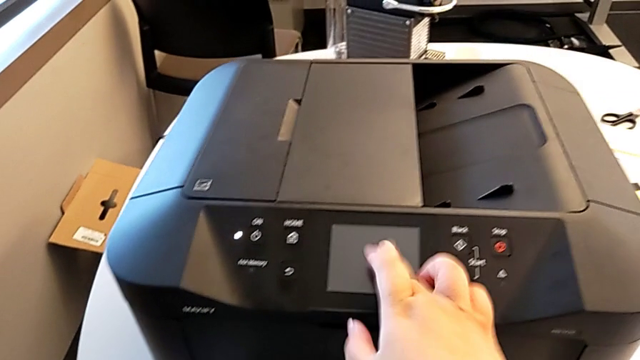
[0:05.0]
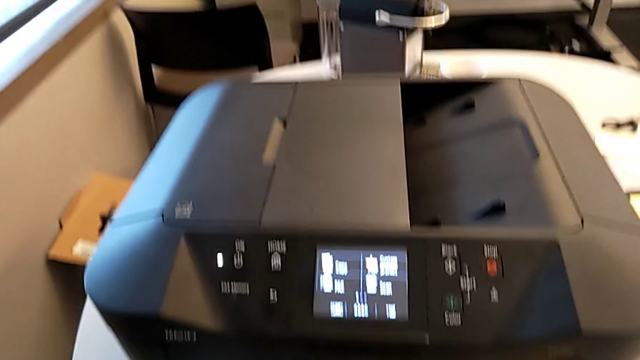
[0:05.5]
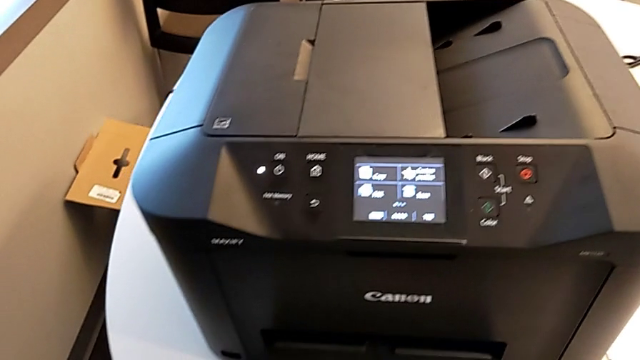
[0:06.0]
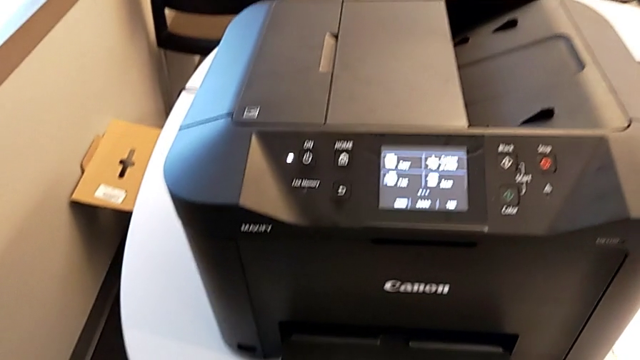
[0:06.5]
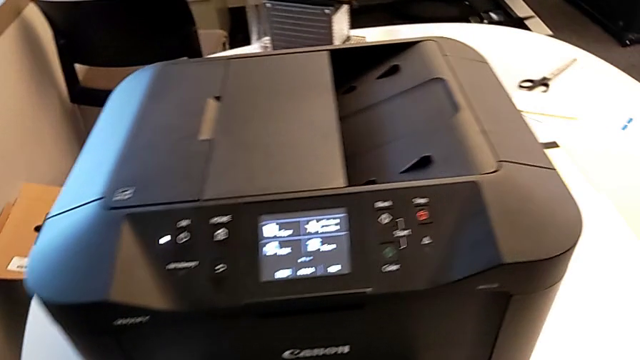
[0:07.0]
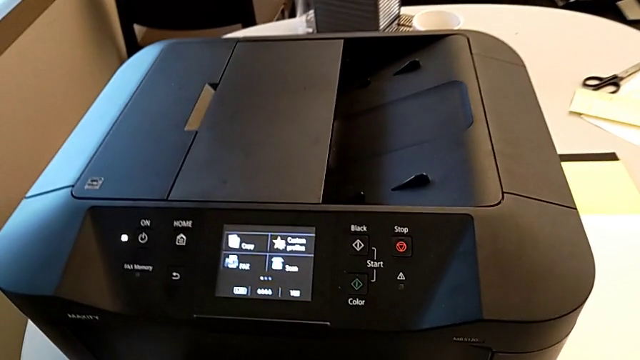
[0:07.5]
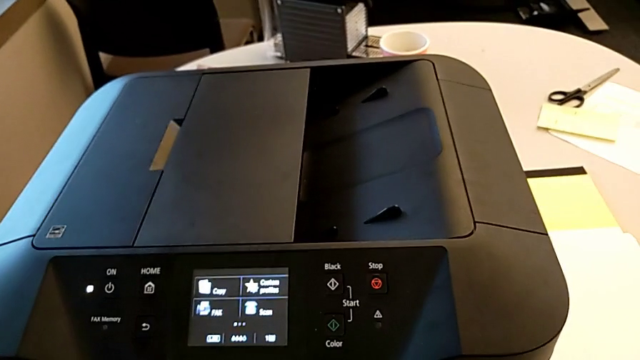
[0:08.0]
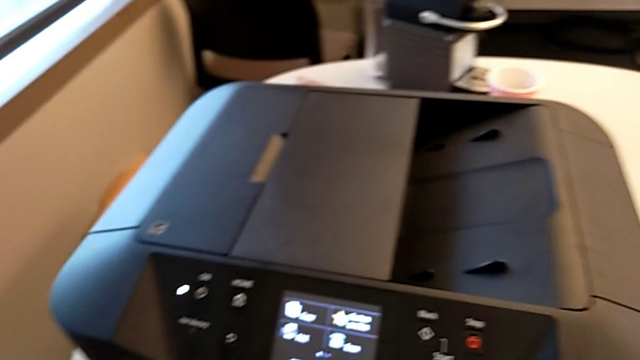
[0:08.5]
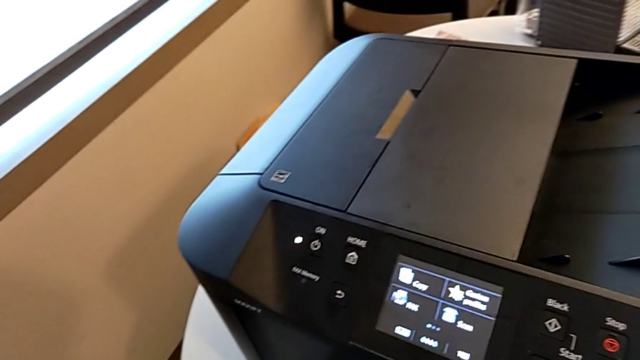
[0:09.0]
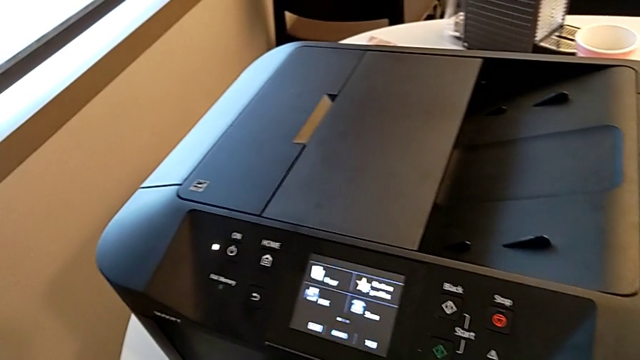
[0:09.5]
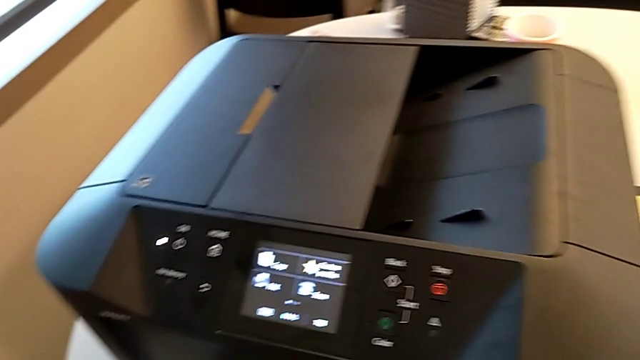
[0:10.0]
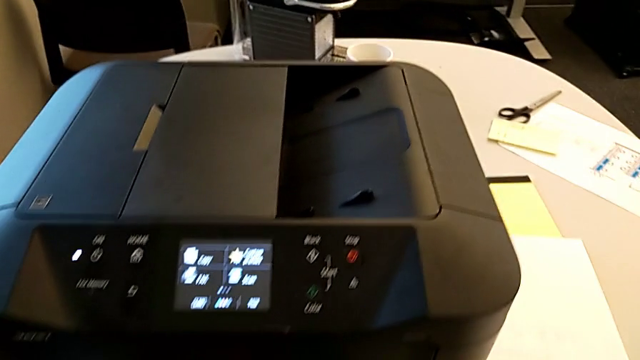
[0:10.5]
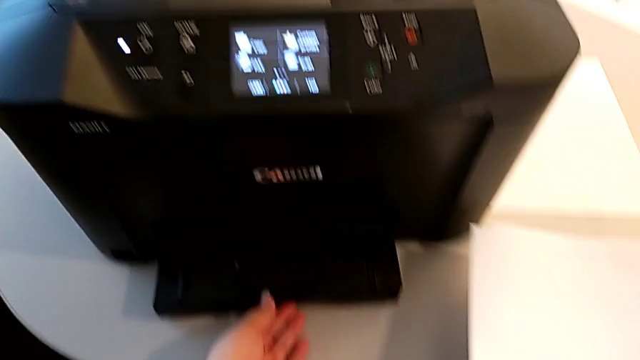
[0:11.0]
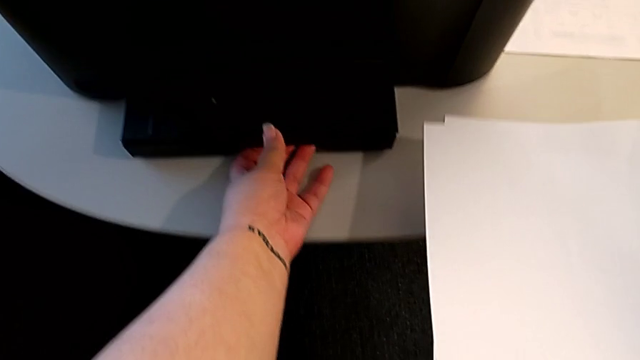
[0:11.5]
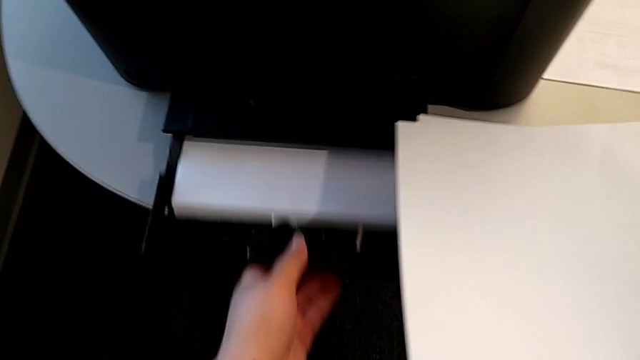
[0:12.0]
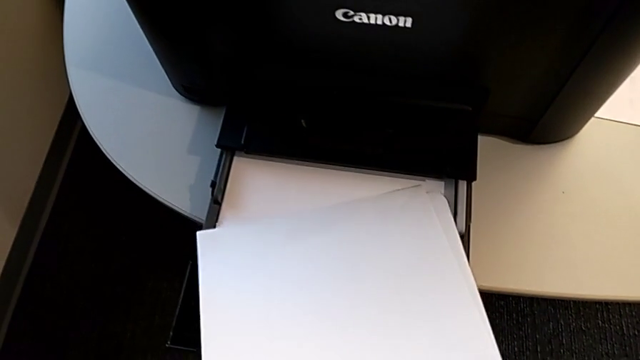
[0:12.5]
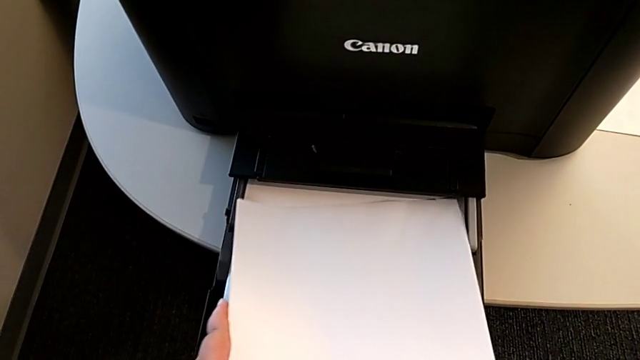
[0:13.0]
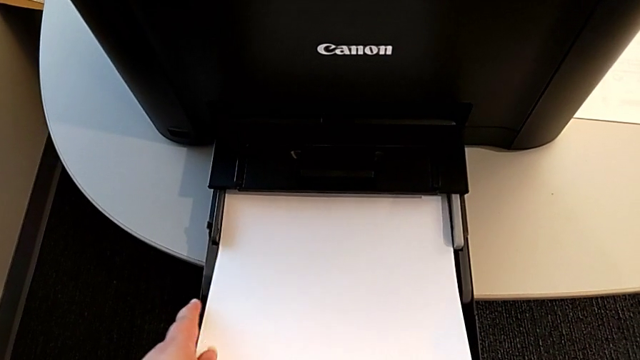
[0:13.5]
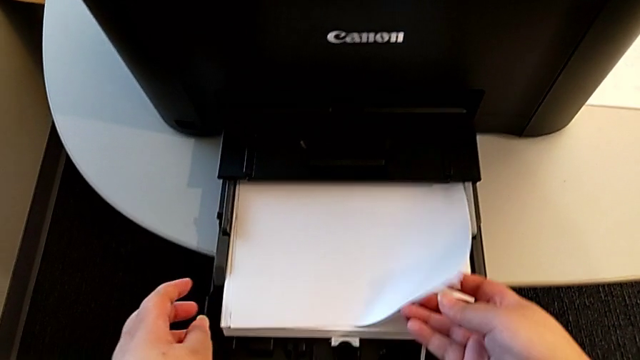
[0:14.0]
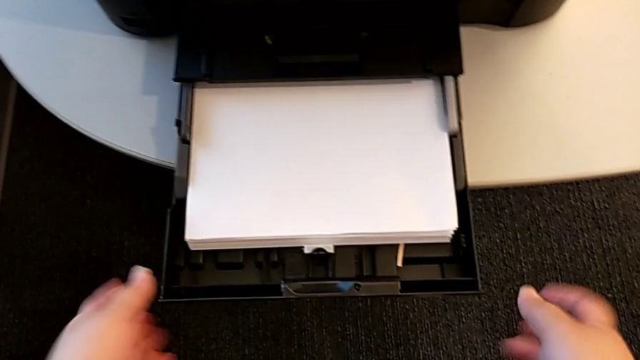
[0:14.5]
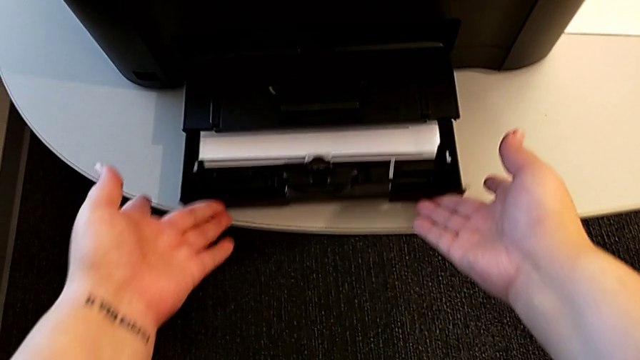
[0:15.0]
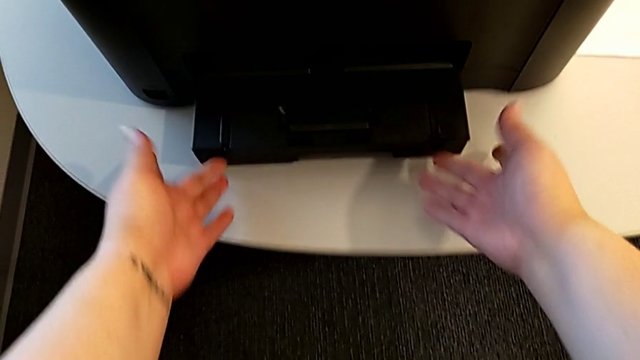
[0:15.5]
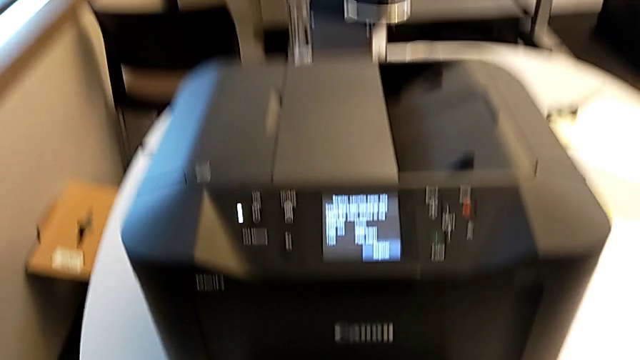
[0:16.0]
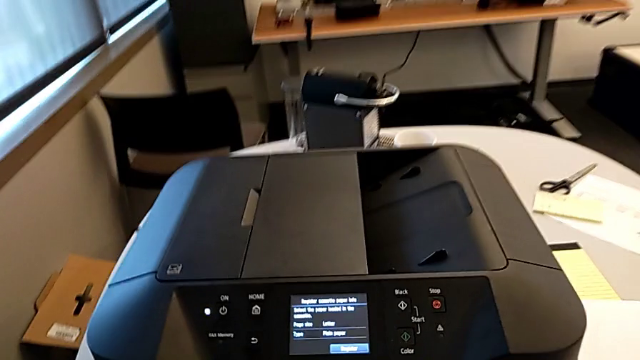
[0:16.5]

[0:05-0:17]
The camera wearer loads paper into the paper tray. They touch the touch screen, grab the paper tray, load the paper stack and close the paper tray.

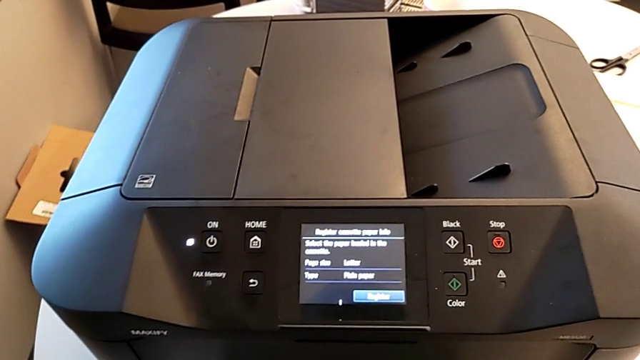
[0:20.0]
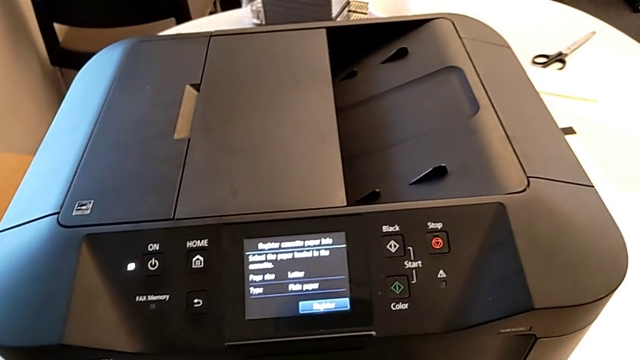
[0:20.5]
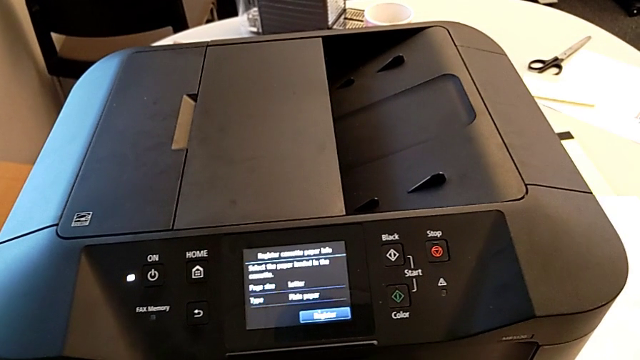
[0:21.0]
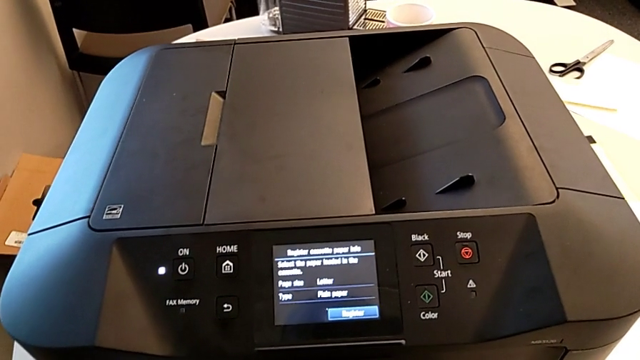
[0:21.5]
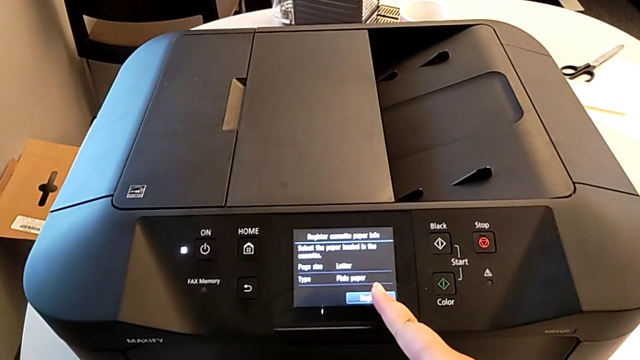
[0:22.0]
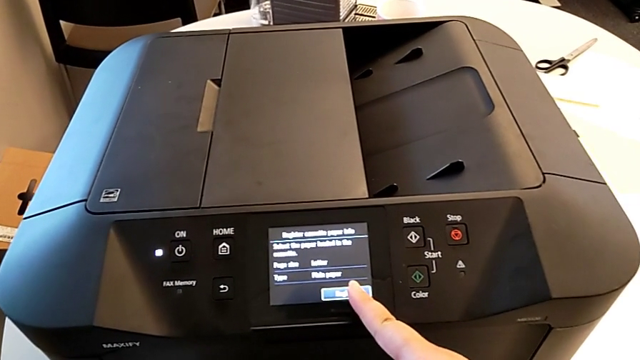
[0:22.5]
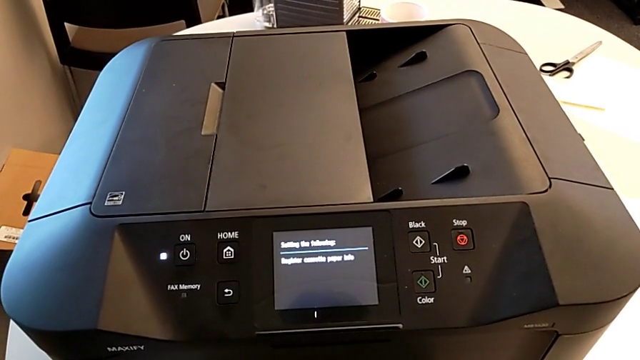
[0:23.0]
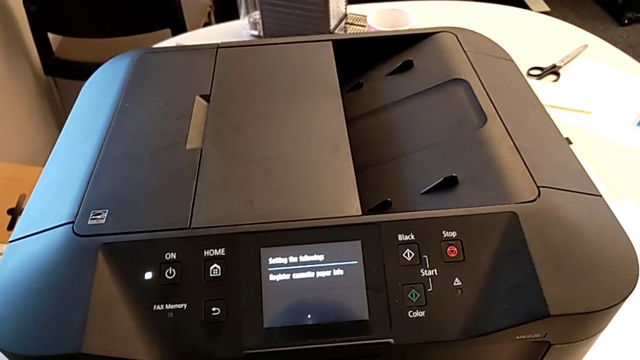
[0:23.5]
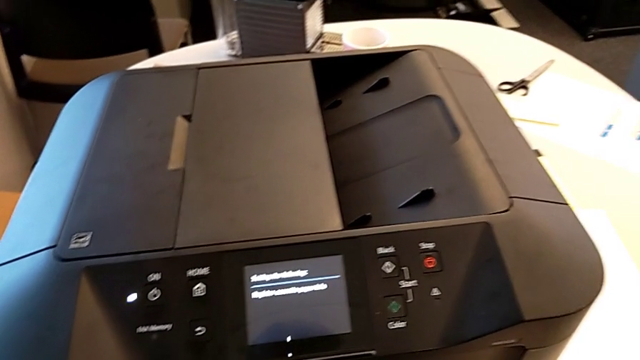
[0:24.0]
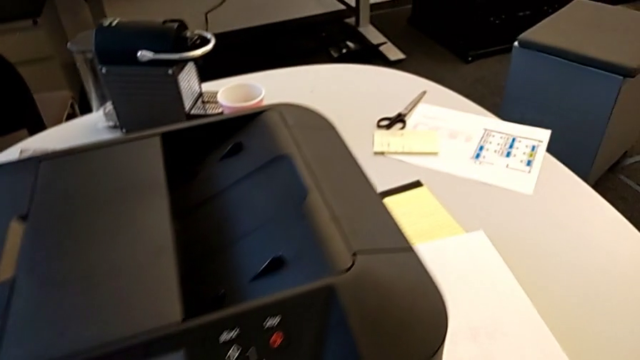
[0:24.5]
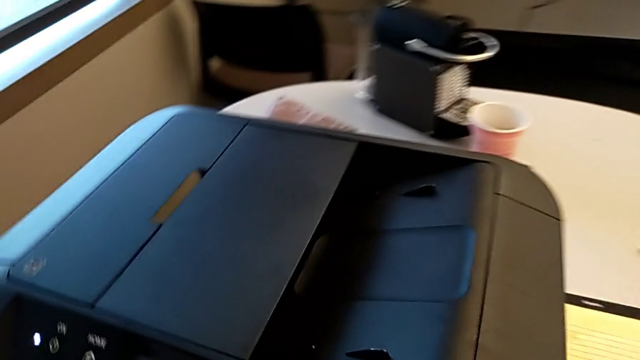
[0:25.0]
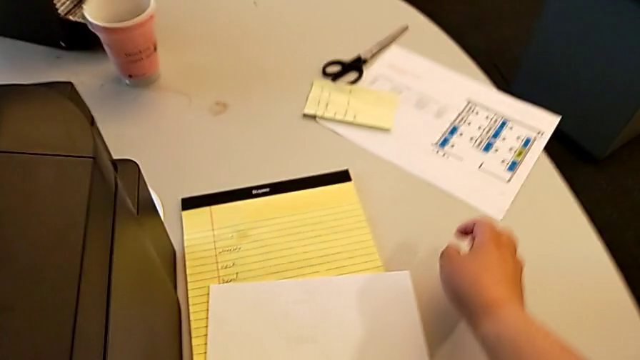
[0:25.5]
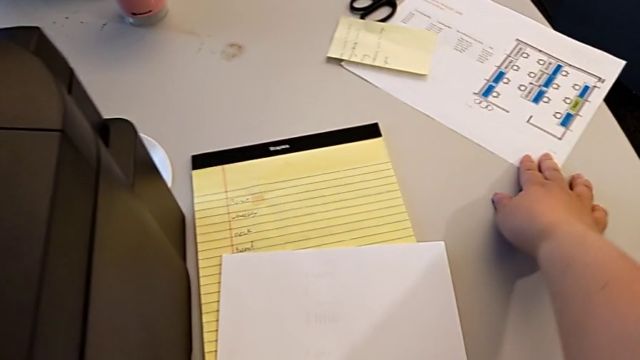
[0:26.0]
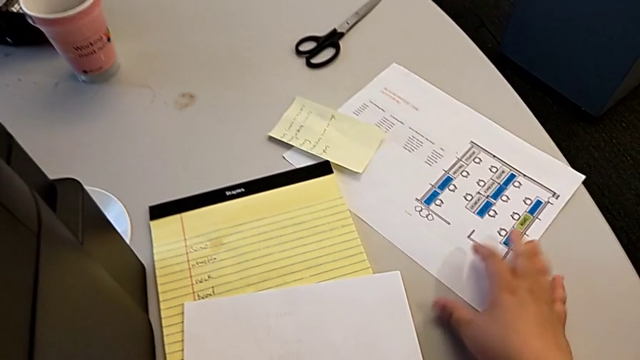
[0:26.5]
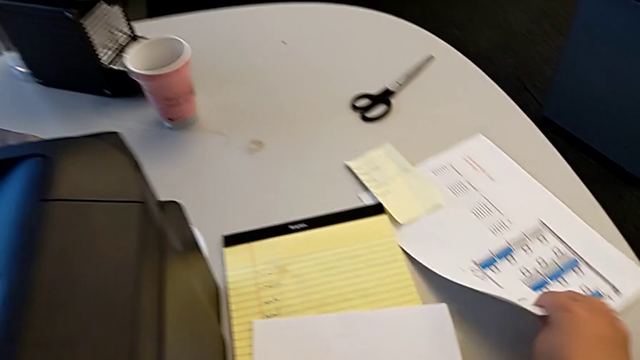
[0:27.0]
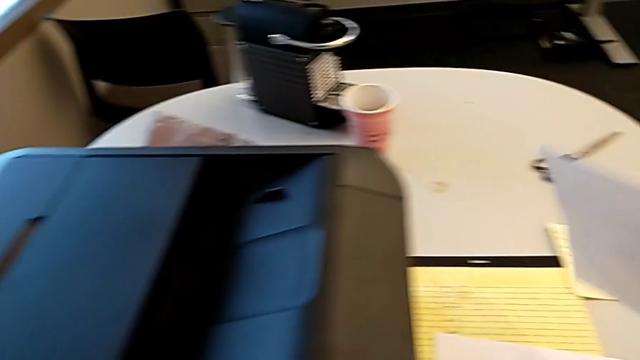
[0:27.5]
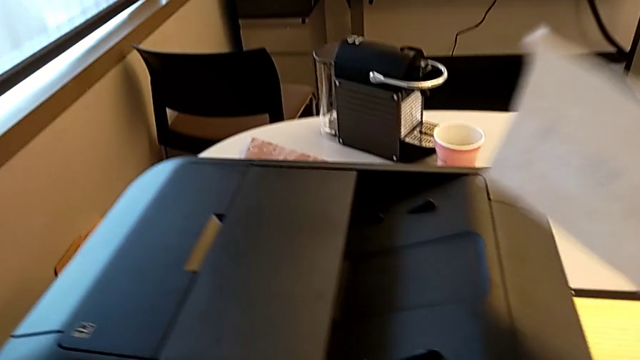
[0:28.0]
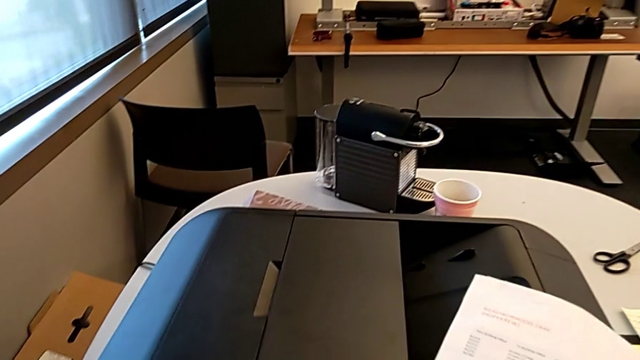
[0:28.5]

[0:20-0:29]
The camera wearer is adding a piece of paper to the paper stand. They touch the touch screen, grab the paper stack and lift it.
